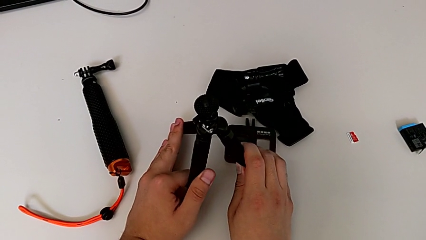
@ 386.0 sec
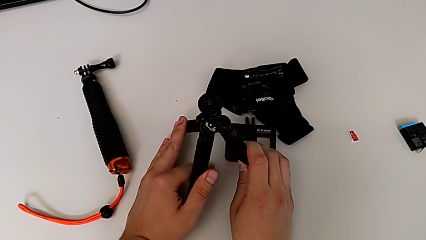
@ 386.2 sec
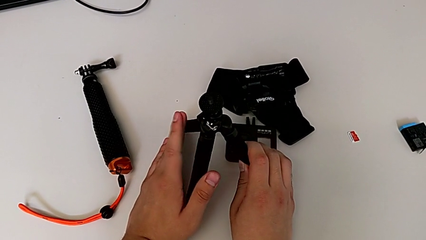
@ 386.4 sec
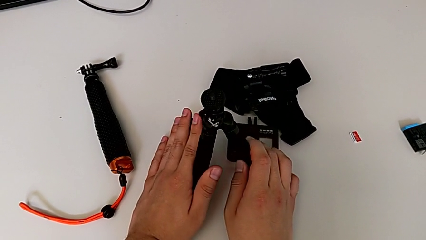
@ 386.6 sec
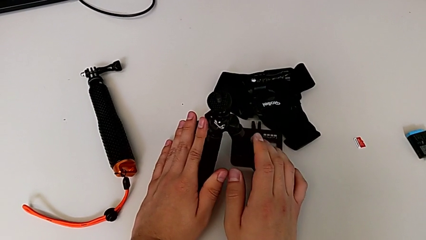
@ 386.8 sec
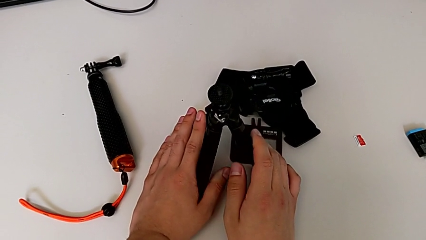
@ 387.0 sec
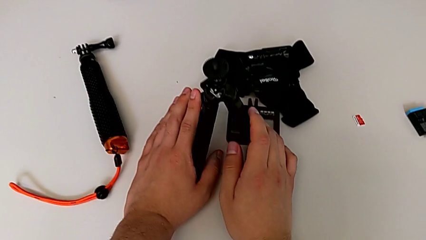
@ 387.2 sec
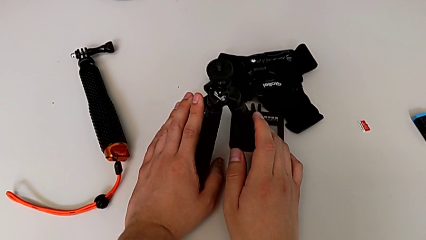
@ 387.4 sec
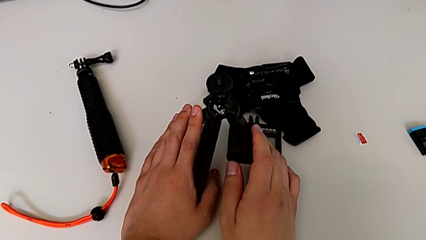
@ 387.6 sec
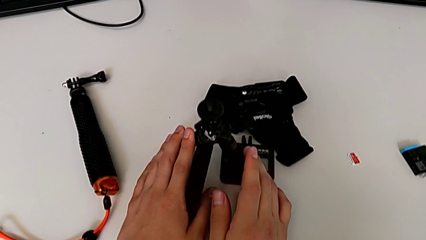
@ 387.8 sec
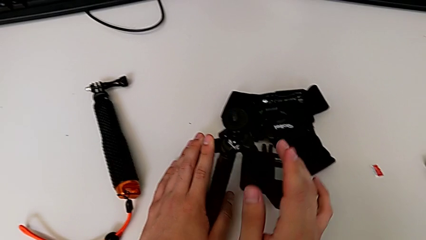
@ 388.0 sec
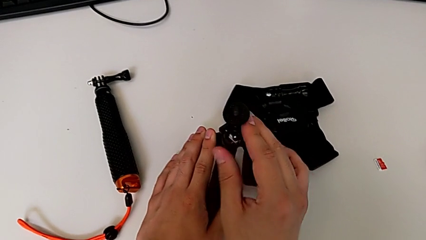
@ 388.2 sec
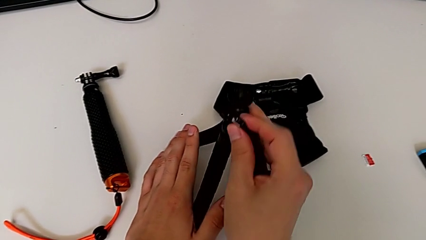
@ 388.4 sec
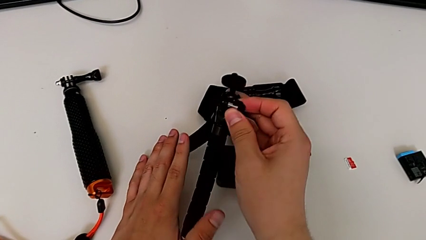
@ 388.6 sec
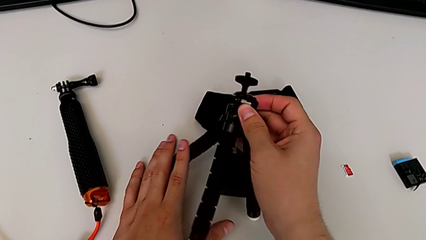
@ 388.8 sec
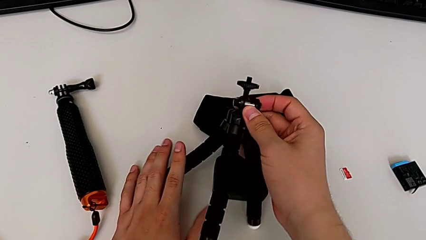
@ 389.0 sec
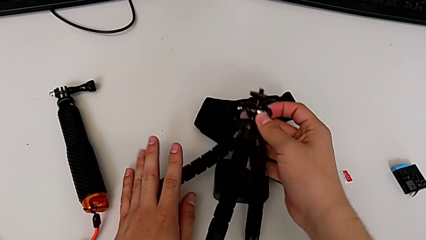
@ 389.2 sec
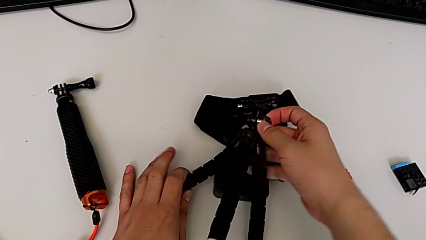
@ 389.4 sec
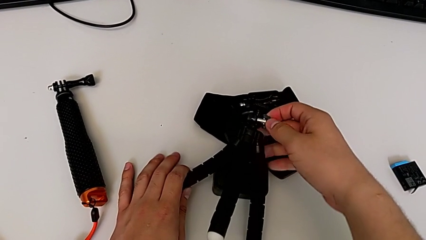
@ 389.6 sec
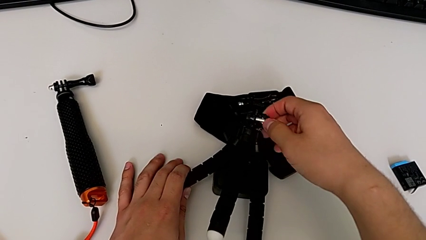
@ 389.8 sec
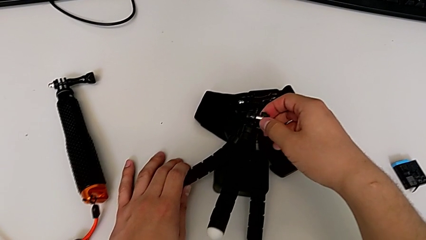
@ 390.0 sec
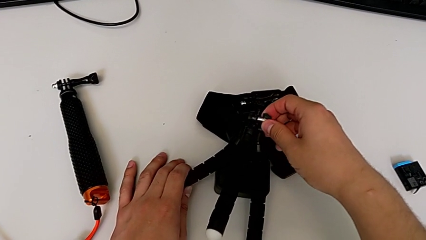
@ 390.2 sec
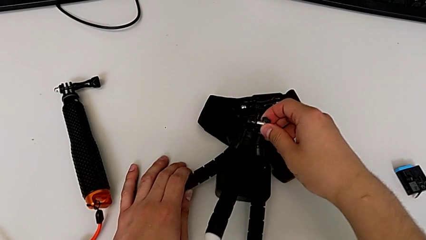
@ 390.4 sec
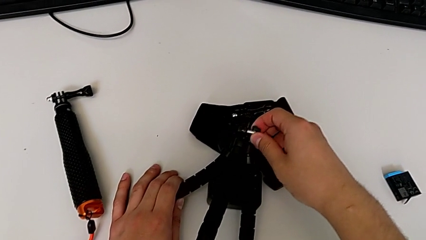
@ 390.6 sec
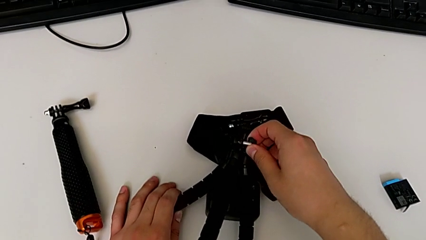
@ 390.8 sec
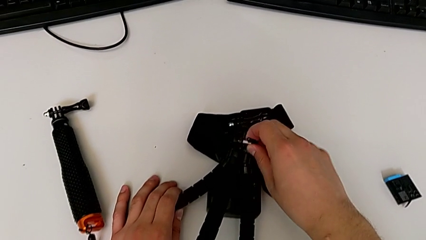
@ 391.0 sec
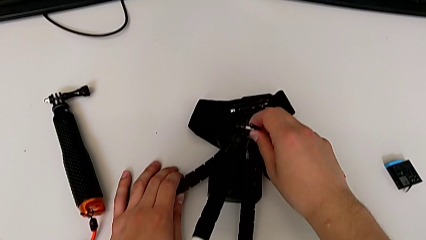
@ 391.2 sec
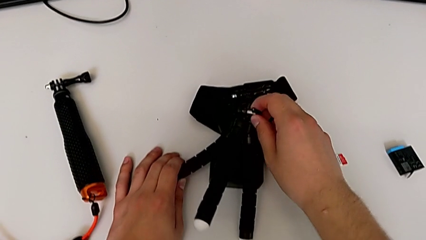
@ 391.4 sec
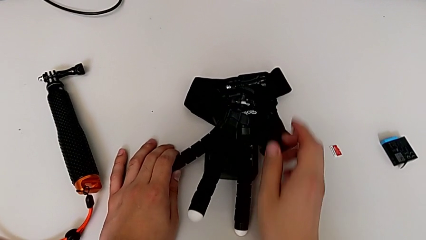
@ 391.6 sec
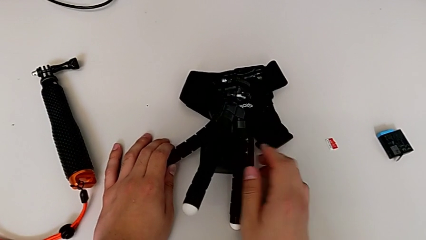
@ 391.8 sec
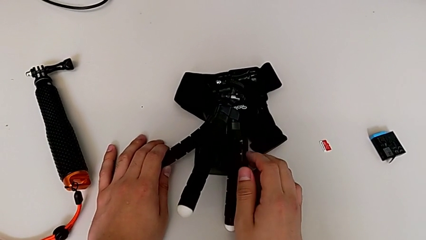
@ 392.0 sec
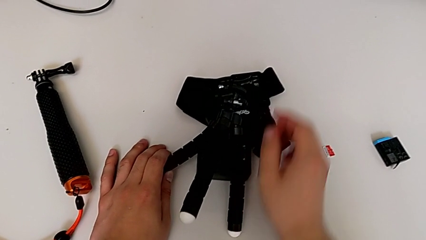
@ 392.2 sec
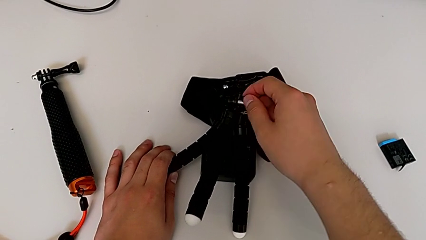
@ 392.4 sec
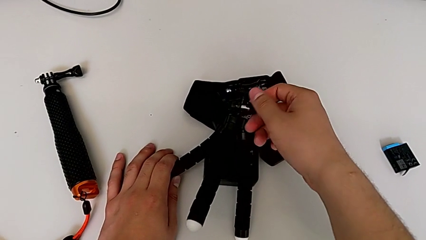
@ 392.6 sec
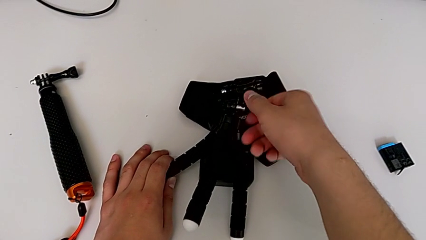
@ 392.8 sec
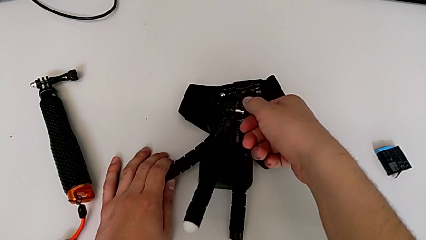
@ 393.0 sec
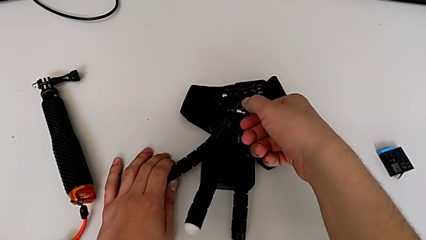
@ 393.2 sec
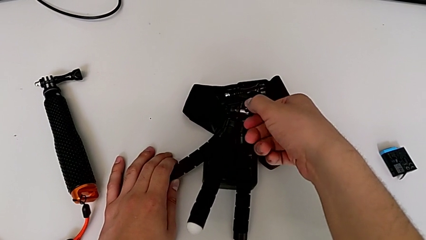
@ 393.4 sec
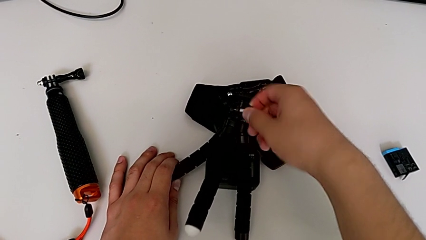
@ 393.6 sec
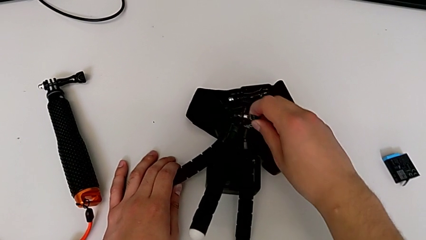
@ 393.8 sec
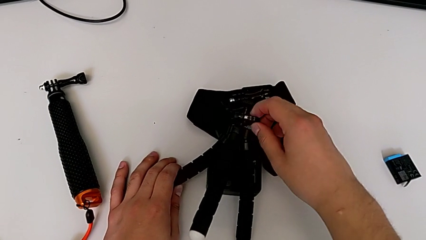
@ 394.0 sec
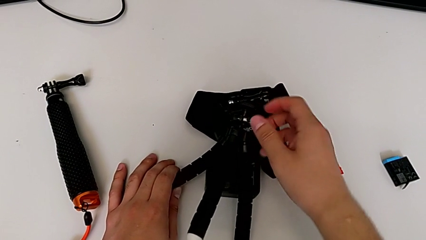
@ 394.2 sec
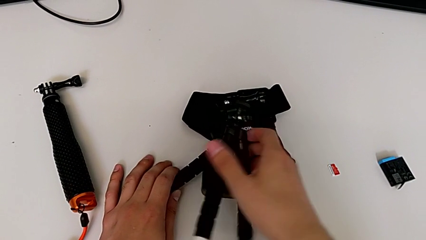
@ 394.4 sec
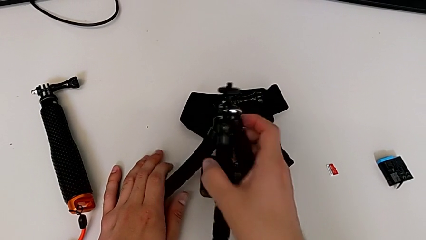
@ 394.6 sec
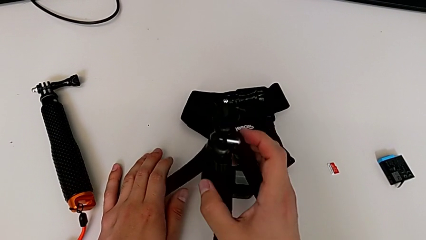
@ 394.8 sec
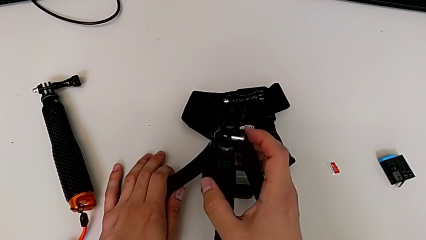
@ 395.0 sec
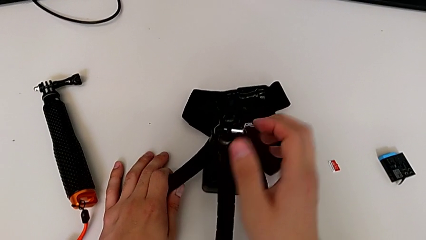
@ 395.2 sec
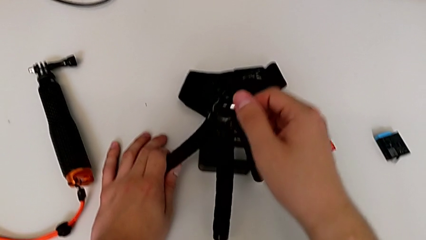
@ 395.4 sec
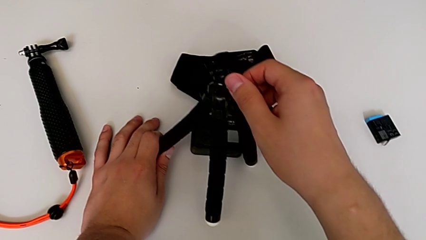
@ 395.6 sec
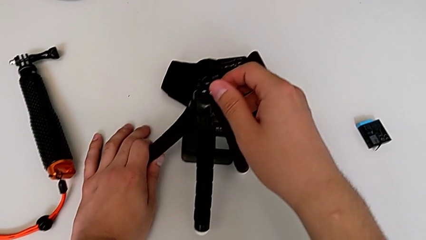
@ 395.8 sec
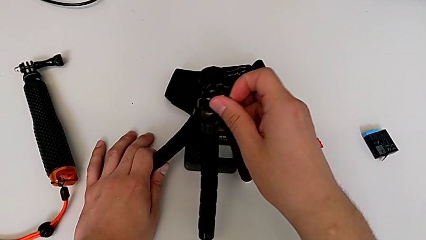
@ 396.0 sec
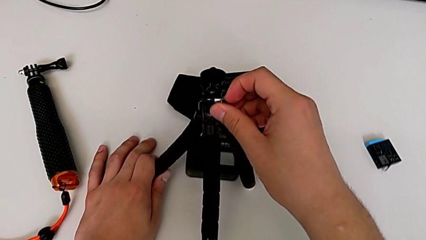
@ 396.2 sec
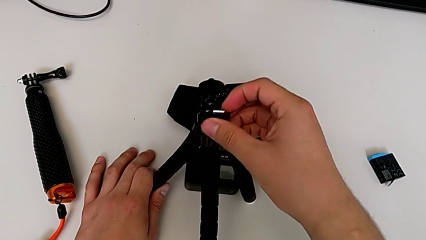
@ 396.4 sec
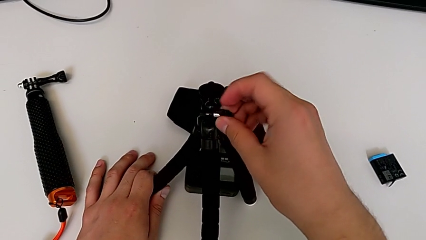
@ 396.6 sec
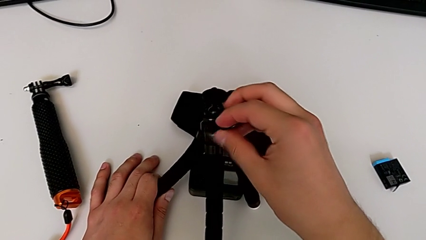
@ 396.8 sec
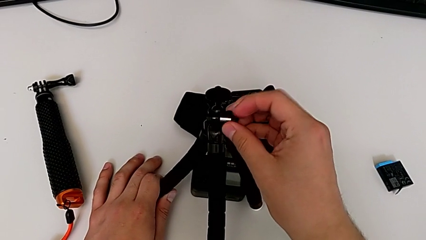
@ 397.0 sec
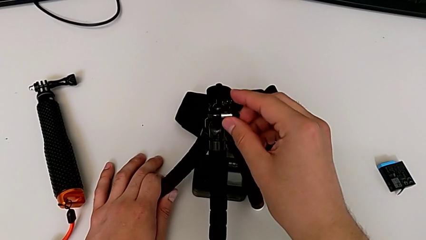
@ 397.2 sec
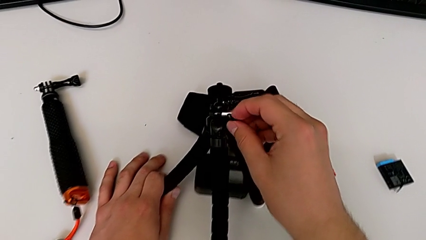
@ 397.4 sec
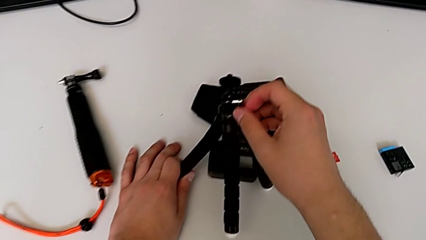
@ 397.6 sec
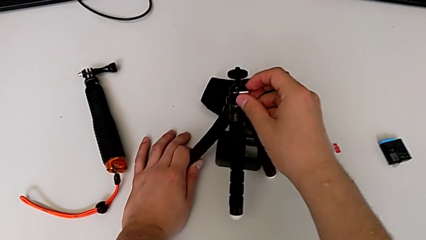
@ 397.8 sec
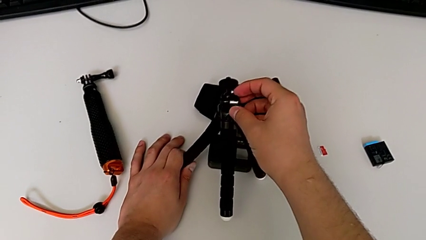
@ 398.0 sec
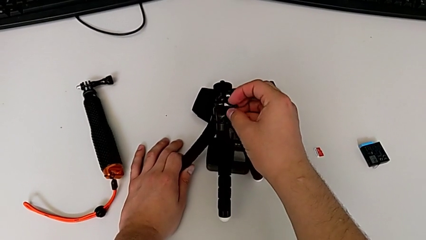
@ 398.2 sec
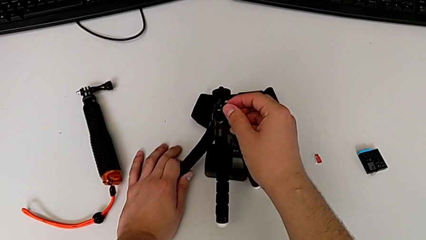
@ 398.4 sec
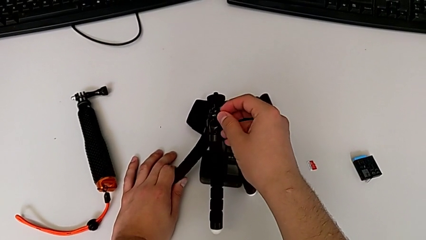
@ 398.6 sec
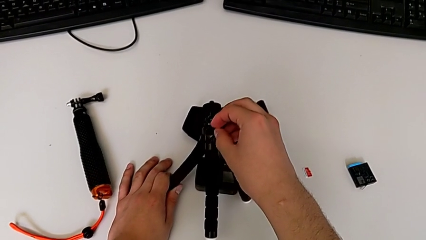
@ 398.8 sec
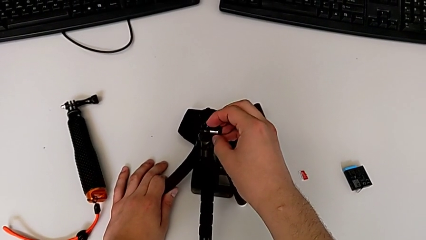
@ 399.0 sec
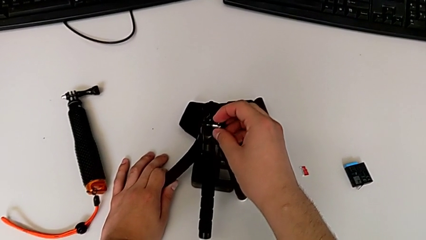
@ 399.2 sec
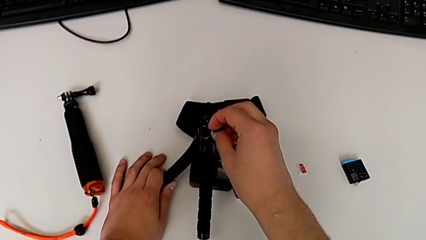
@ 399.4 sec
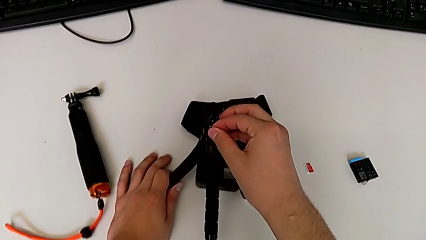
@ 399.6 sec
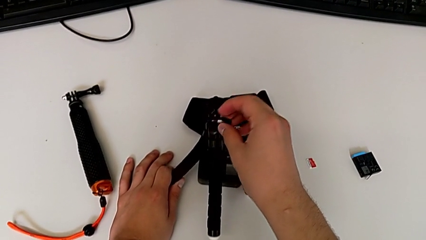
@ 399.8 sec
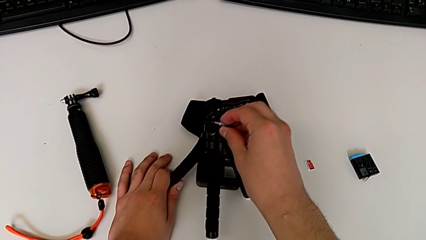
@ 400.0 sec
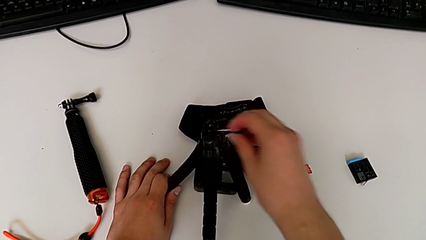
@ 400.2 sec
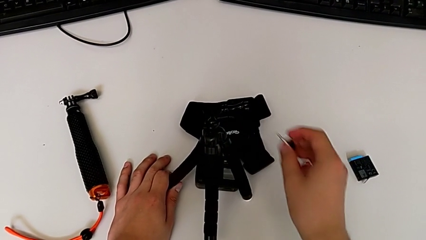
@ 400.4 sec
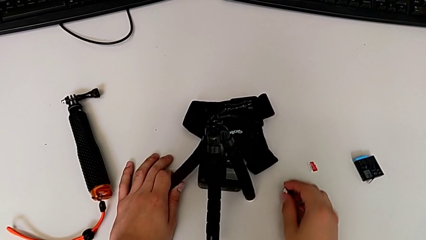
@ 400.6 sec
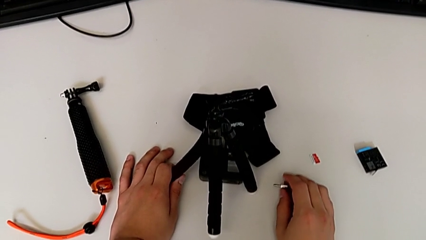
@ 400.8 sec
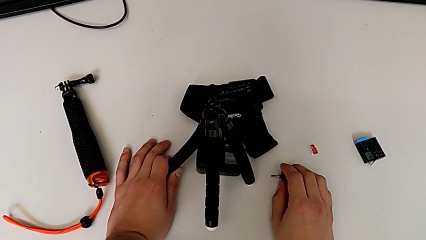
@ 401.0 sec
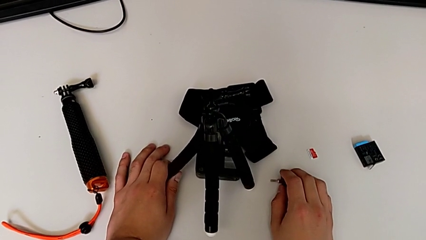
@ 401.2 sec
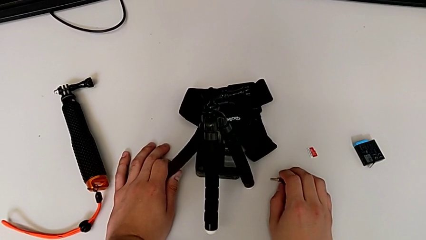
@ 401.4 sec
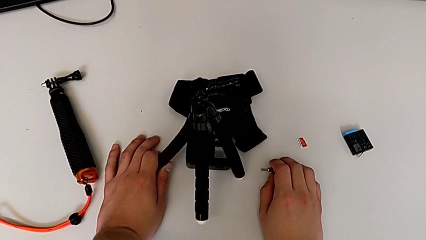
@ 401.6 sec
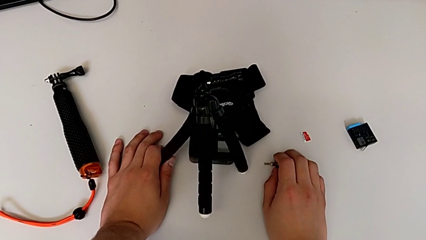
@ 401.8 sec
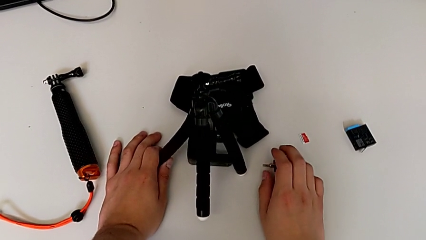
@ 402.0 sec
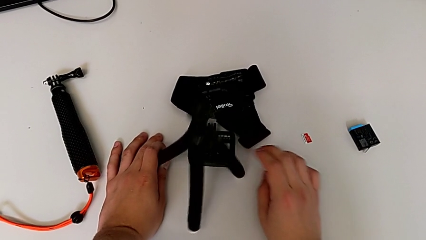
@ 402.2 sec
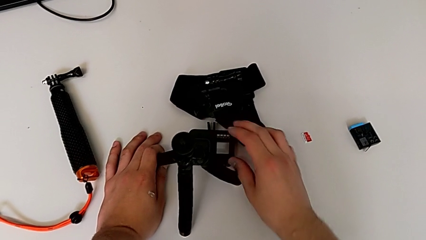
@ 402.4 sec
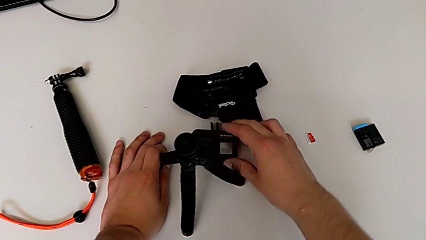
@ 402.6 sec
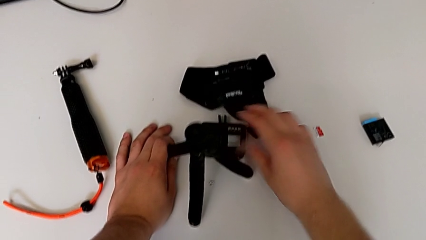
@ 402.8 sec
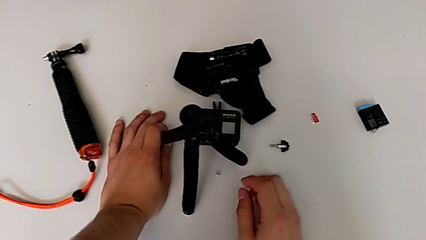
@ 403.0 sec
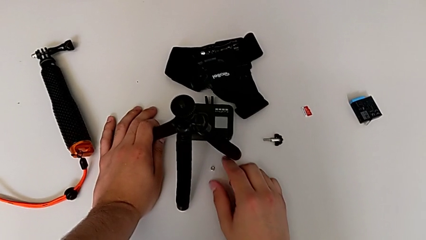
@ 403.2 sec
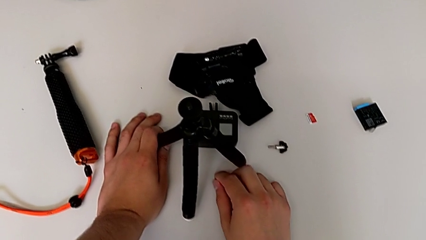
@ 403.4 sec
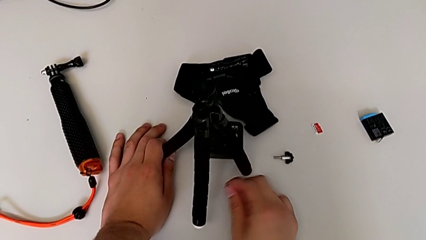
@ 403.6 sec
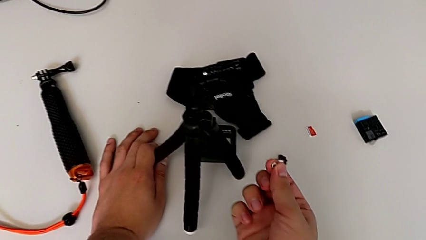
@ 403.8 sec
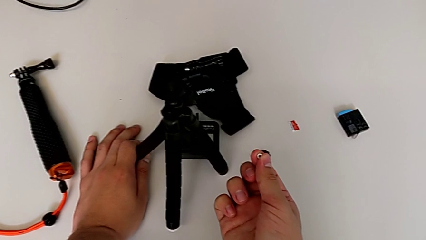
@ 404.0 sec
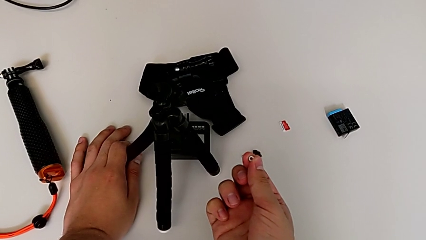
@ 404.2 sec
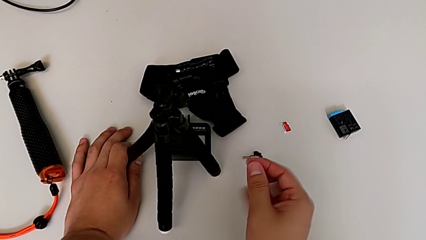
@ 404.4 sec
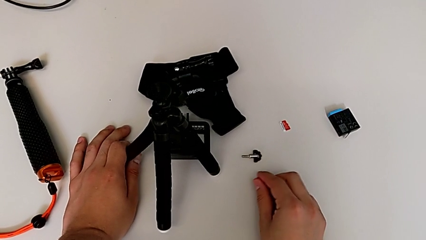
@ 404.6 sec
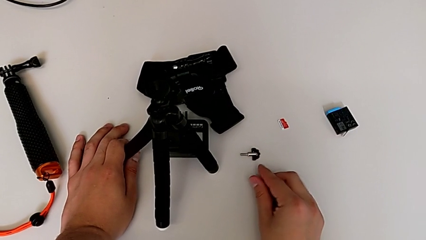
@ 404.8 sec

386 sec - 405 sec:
The camera wearer is inserting the folding fingers of the GoPro into the tripod. They place the tripod, unscrew the screw, grab the tripod, unscrew the screw, withdraw it, place it, wrongly drop the hex nut and place it.
